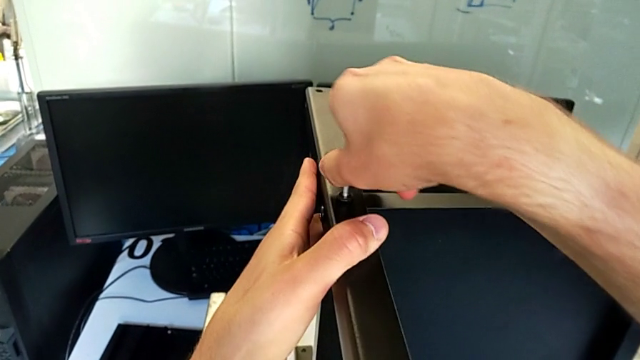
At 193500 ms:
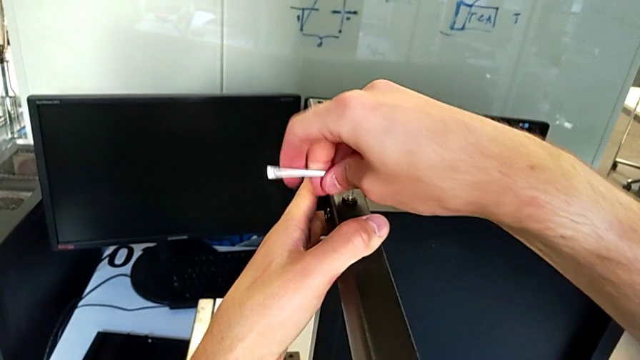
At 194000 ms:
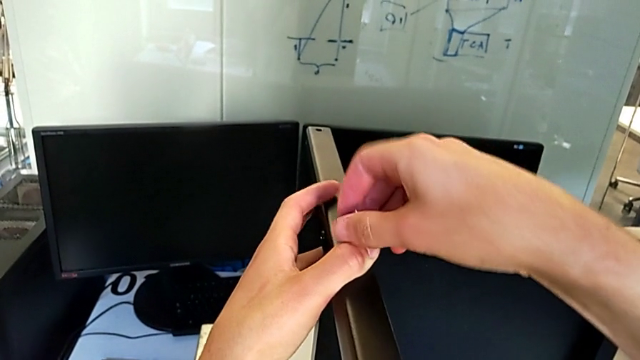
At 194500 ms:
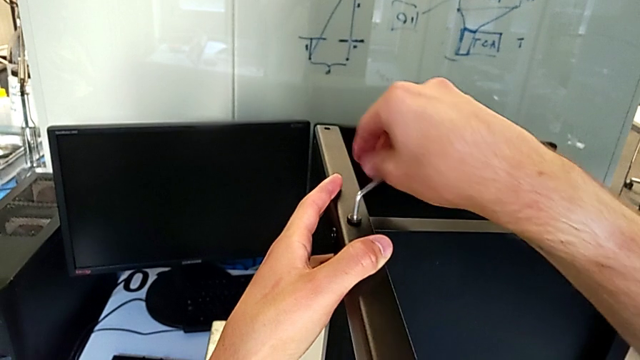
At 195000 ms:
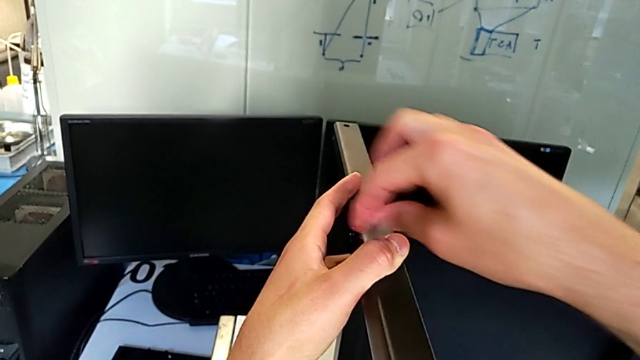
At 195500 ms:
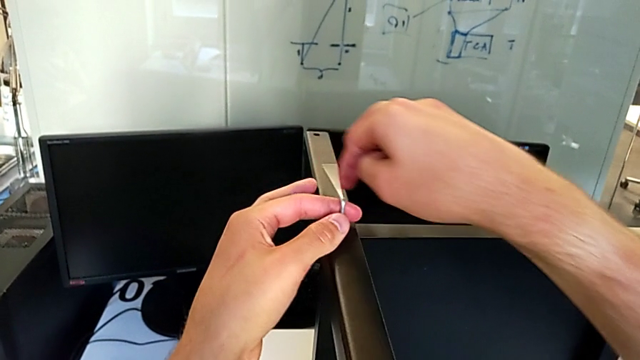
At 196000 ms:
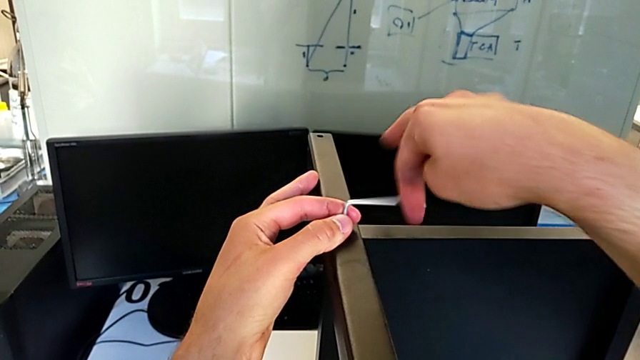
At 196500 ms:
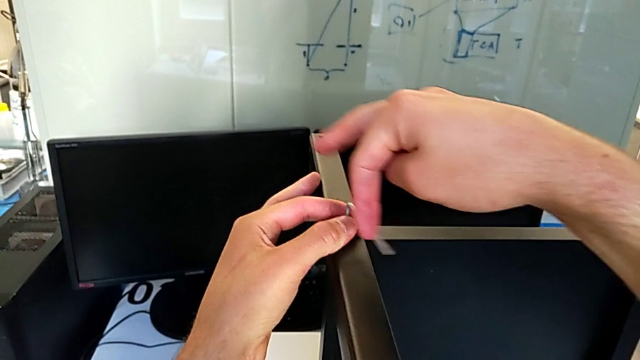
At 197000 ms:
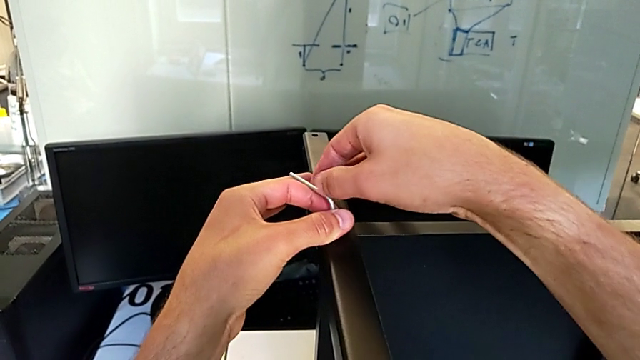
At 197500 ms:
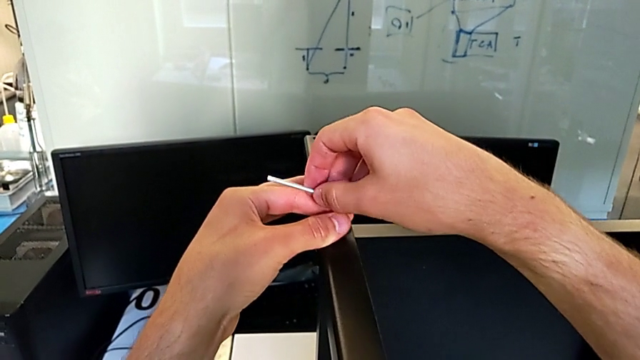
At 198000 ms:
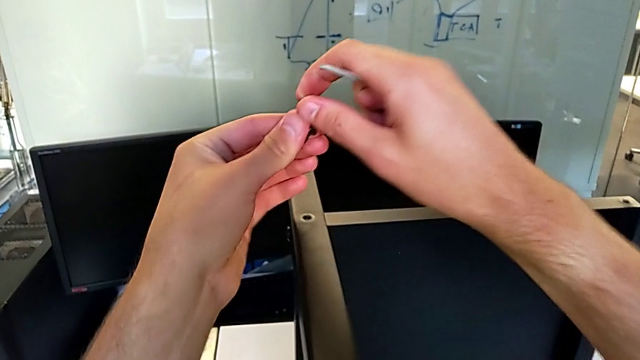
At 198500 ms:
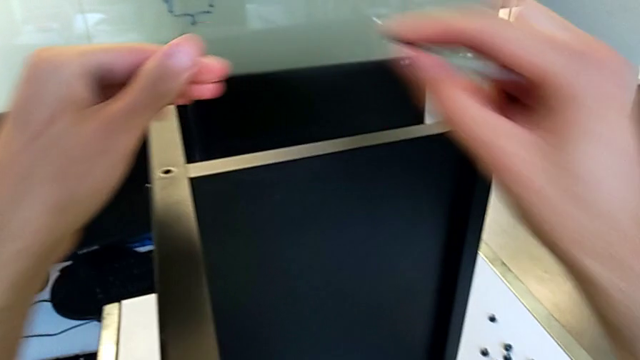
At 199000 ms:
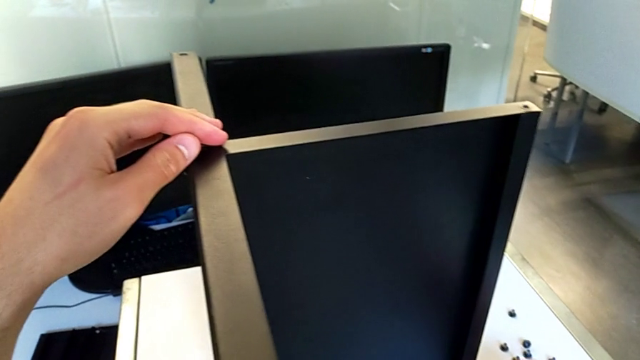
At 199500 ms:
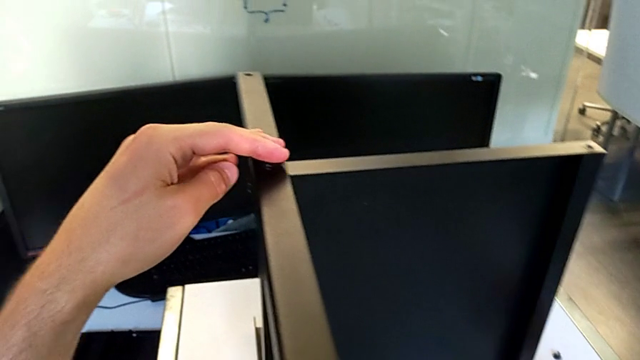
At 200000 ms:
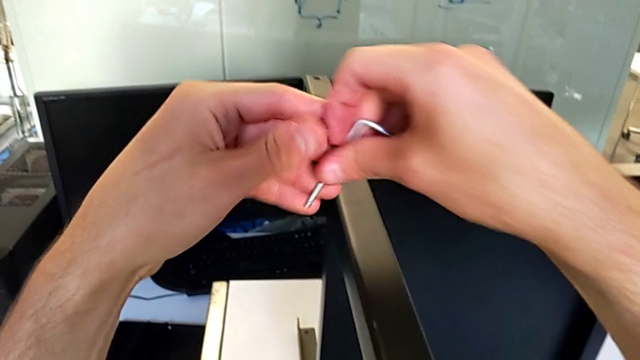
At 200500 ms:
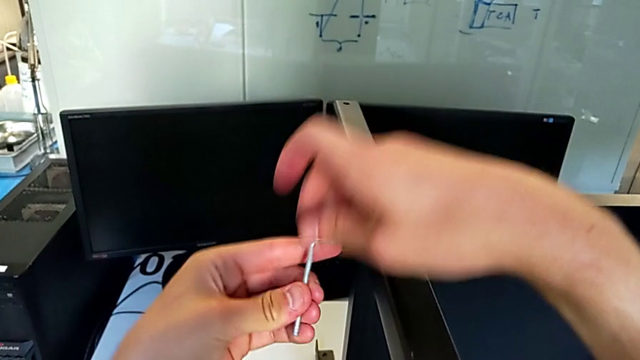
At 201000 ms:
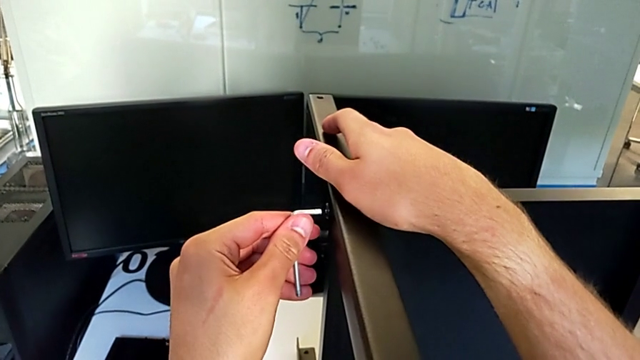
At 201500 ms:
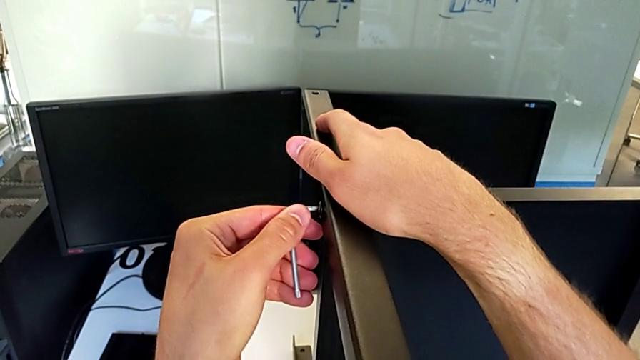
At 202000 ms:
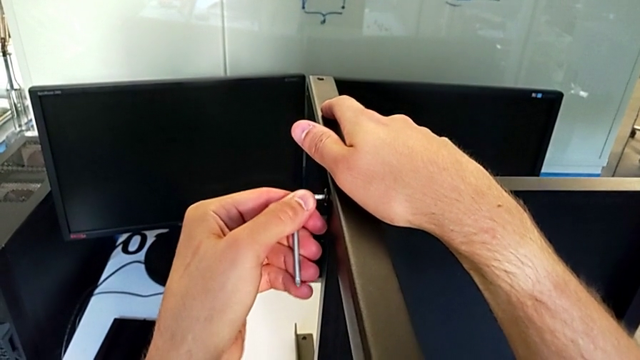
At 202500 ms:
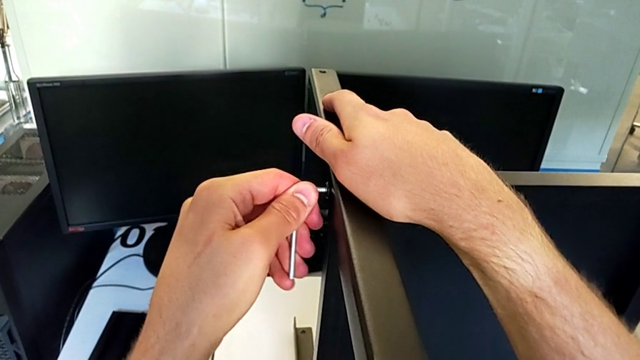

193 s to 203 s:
The camera wearer is disassembling the third leg. They keep unscrewing the hex socket head, disassemble it, withdraw the Allen wrench, place the hex socket head, grab the Allen wrench with the left hand and insert it.

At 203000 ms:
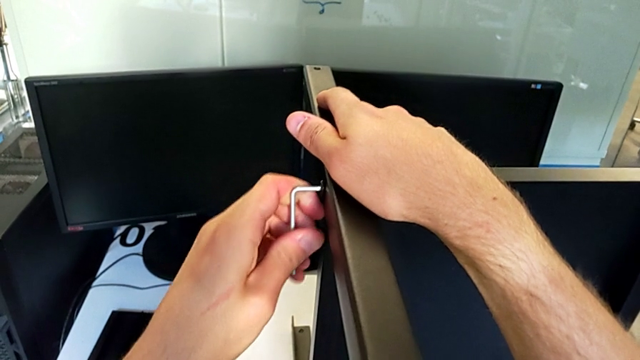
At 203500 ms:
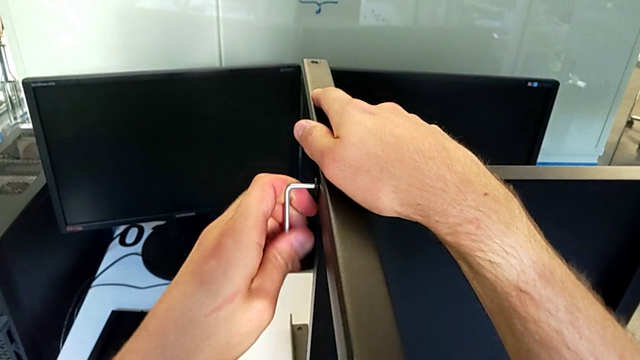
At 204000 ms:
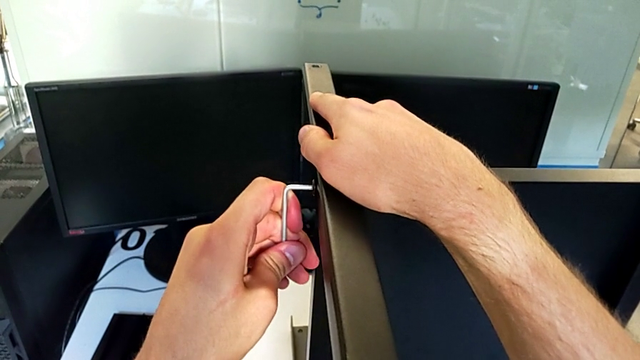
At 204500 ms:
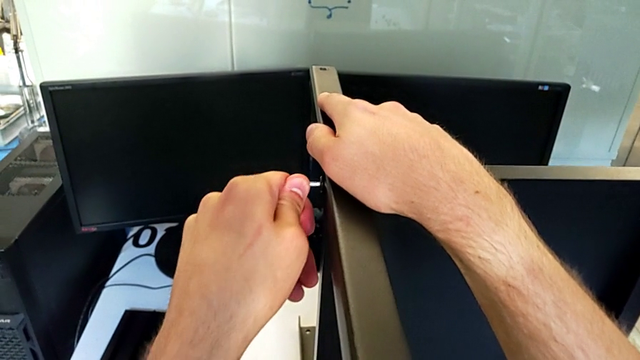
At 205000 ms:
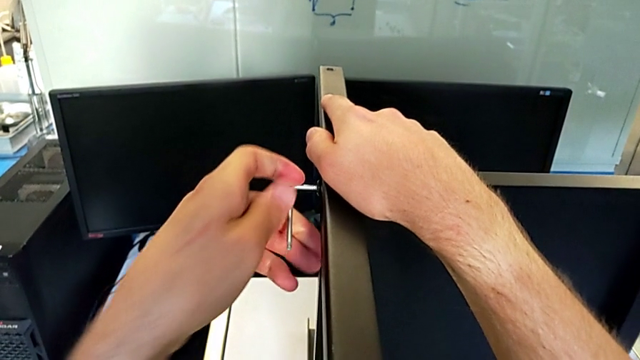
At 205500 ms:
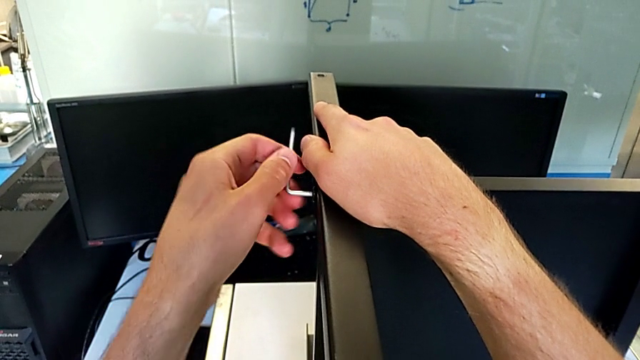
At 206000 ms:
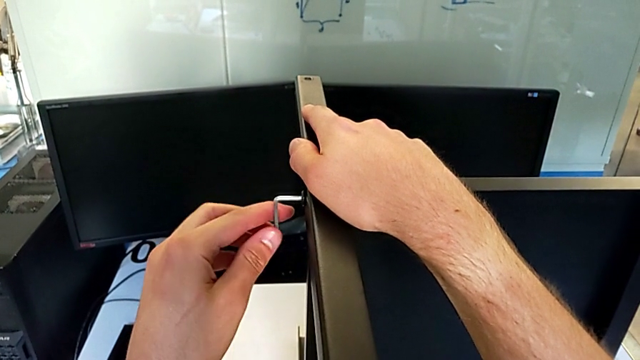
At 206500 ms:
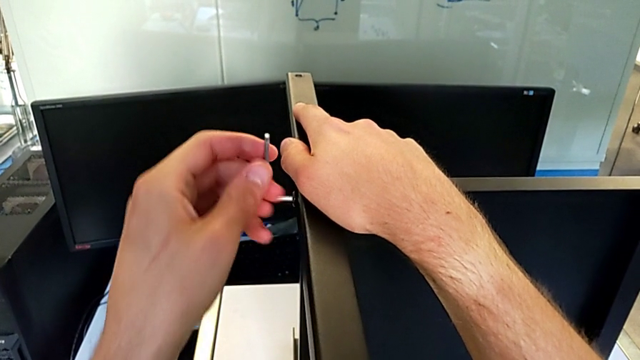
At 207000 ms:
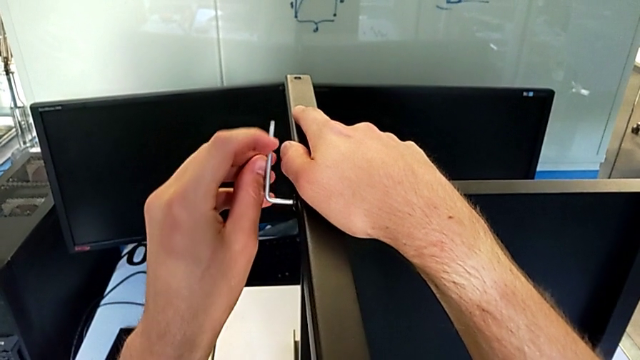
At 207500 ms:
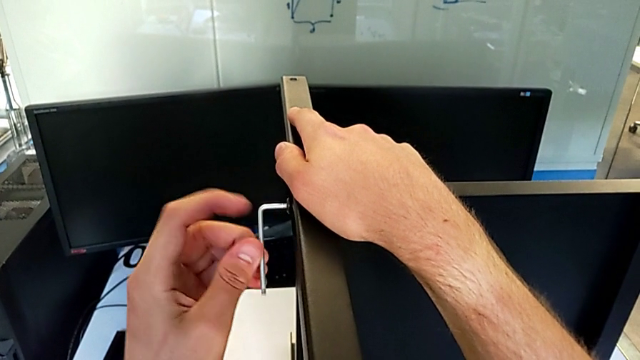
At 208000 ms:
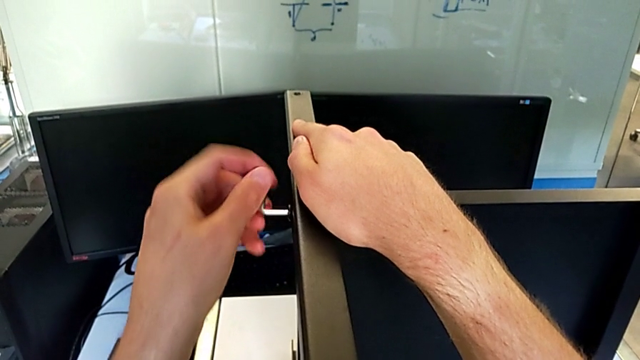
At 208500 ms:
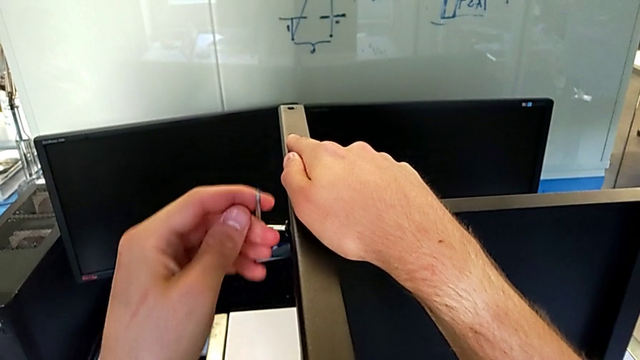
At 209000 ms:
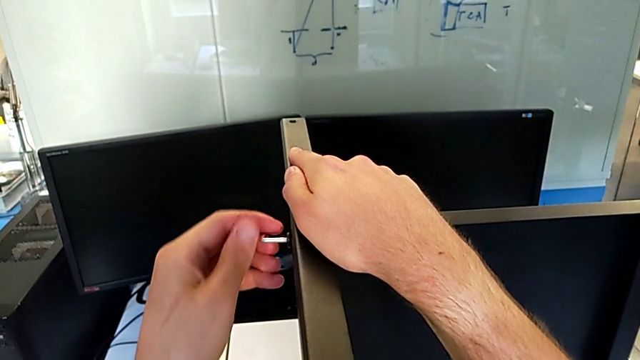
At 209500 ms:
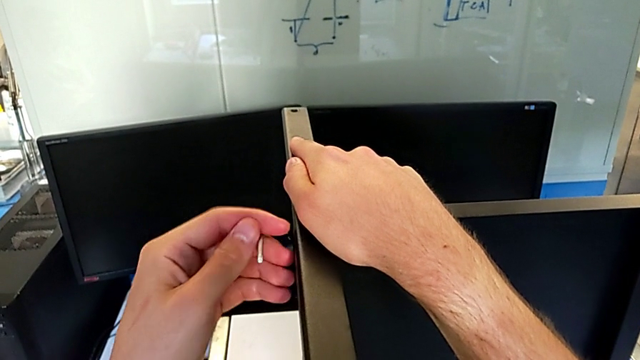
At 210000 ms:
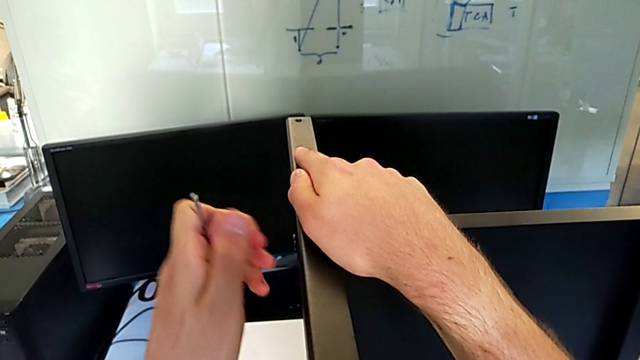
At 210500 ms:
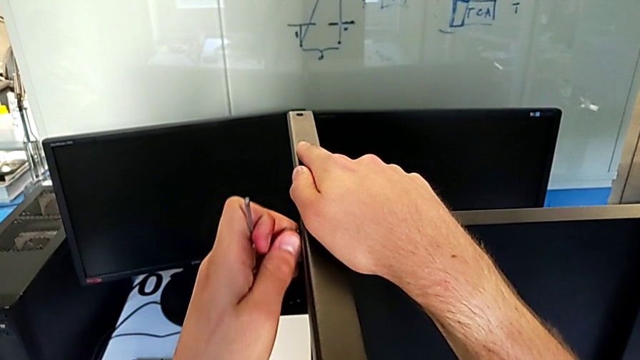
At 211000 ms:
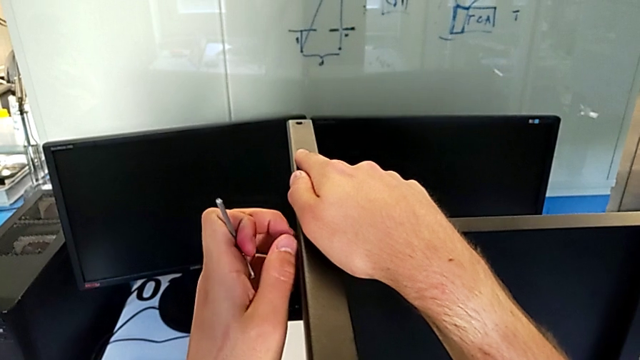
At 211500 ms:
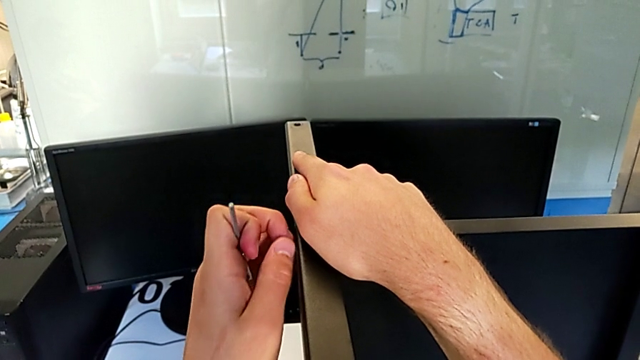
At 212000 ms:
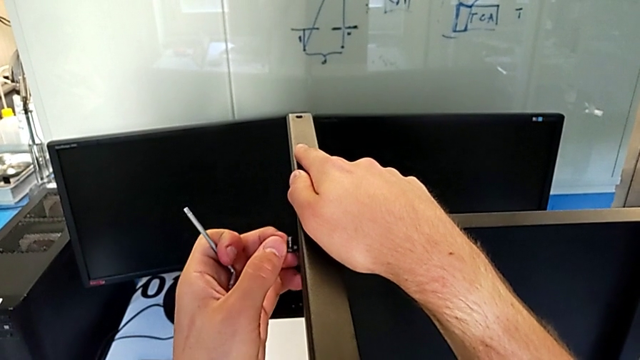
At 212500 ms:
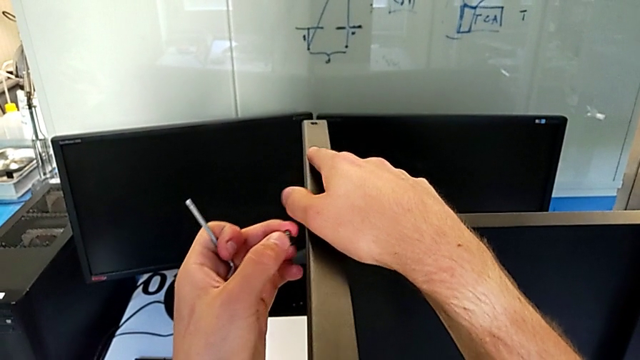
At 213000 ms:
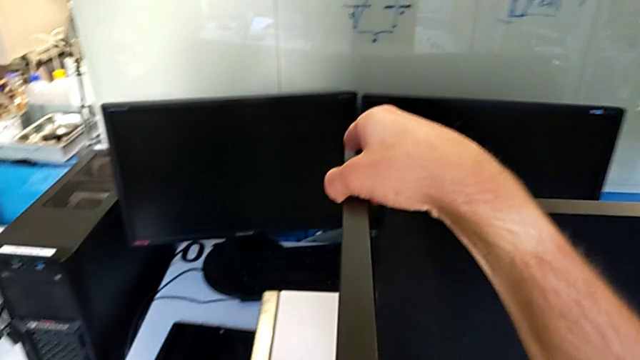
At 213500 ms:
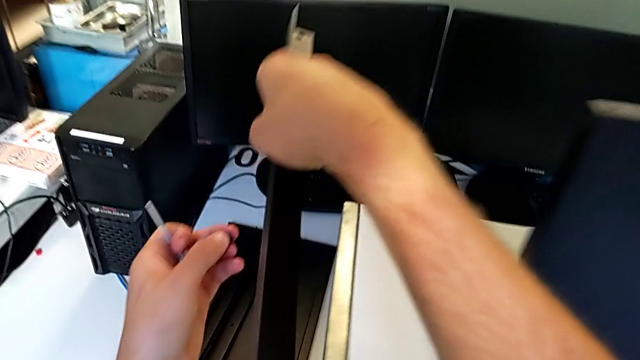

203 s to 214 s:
The camera wearer is disassembling the third leg. They unscrew the hex socket head, withdraw the Allen wrench, unscrew the hex socket head, disassemble it and disassemble the third leg.
